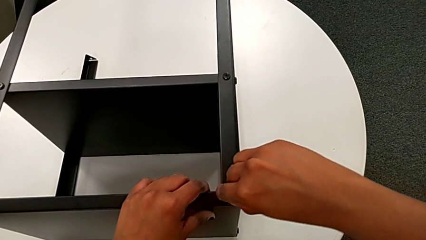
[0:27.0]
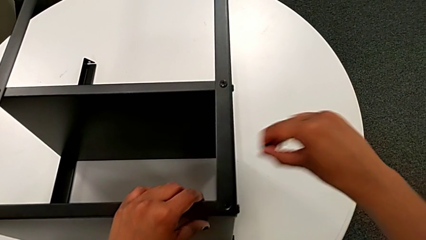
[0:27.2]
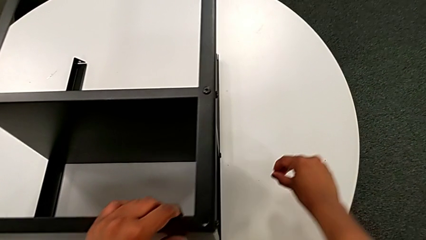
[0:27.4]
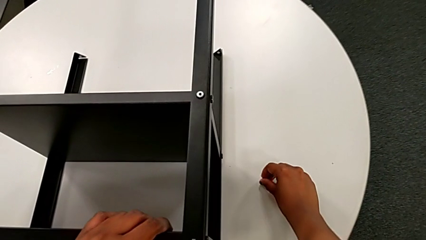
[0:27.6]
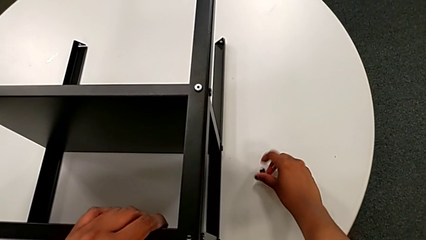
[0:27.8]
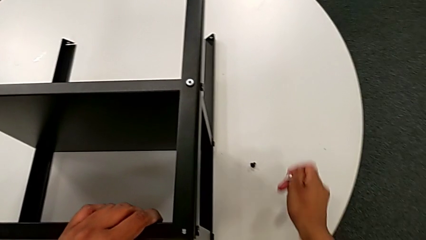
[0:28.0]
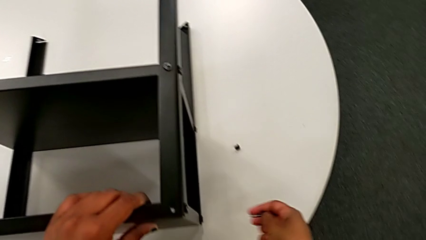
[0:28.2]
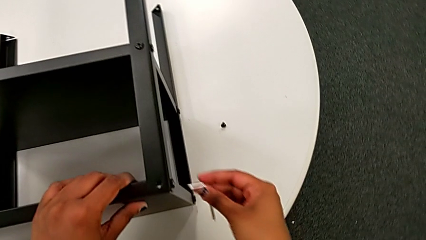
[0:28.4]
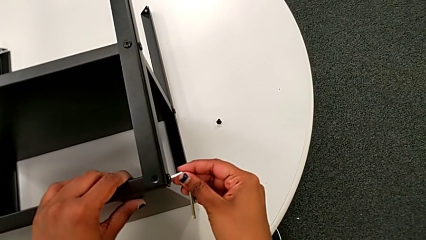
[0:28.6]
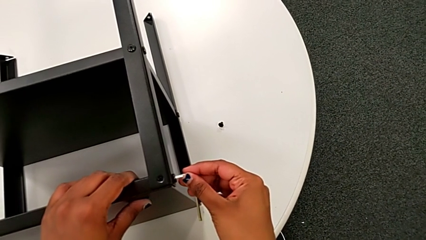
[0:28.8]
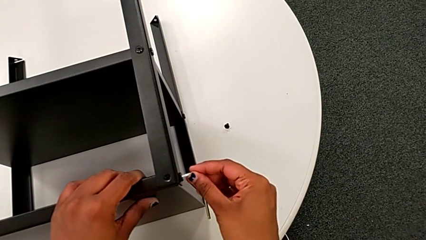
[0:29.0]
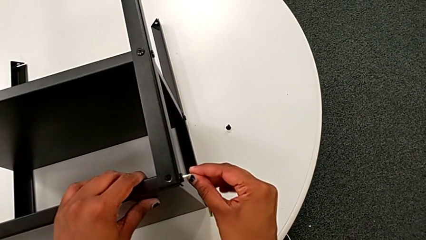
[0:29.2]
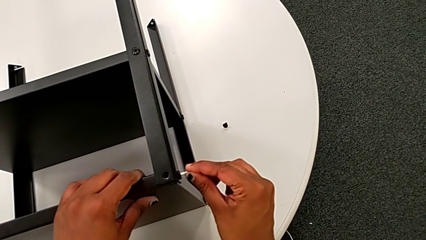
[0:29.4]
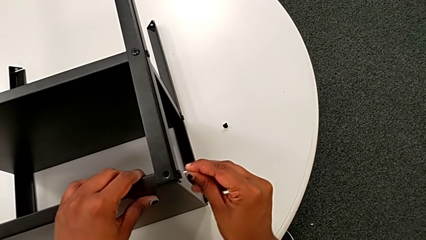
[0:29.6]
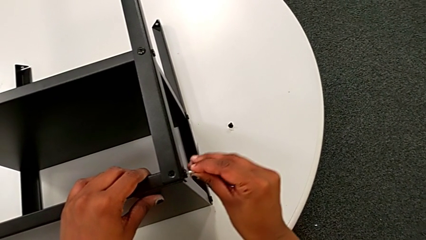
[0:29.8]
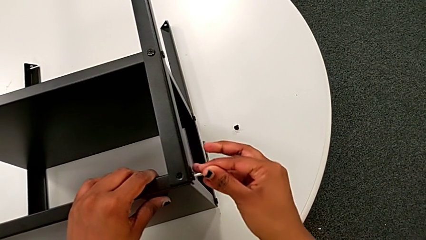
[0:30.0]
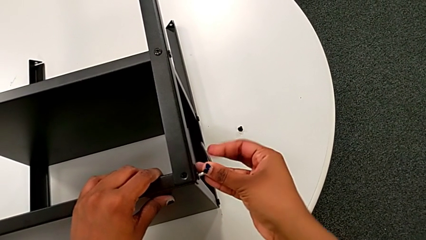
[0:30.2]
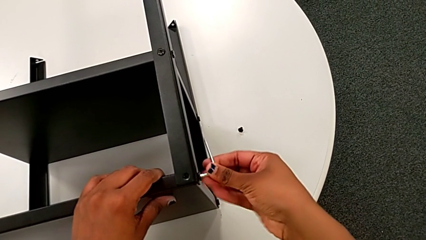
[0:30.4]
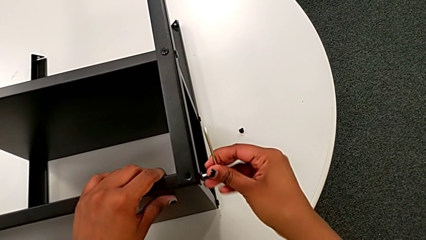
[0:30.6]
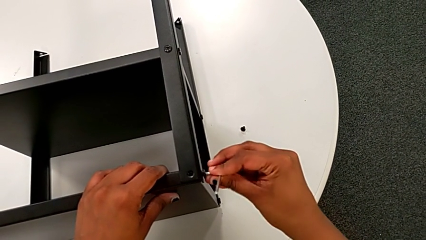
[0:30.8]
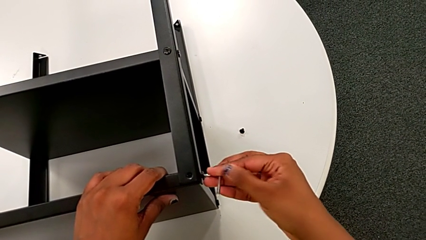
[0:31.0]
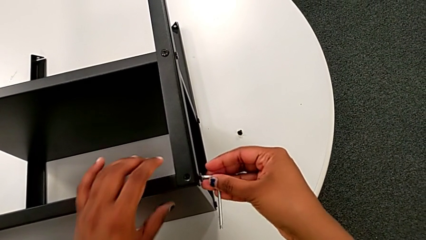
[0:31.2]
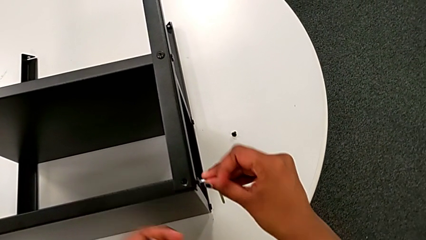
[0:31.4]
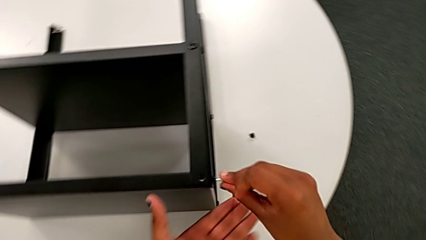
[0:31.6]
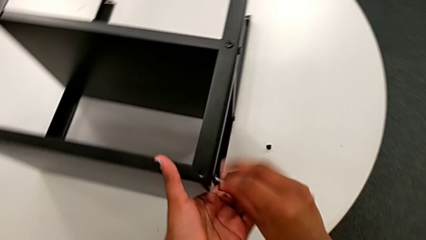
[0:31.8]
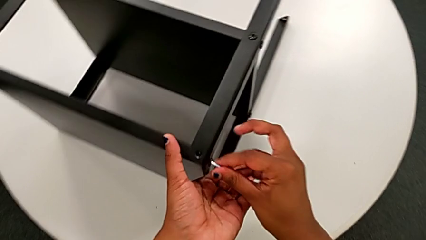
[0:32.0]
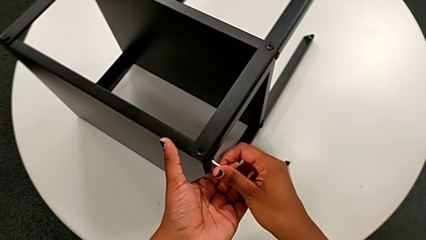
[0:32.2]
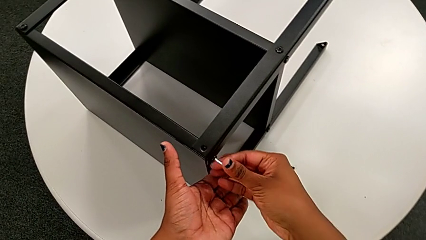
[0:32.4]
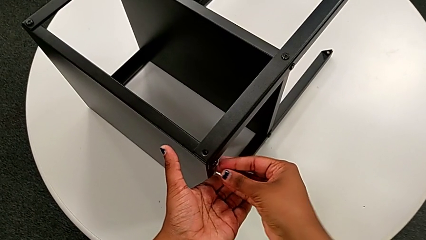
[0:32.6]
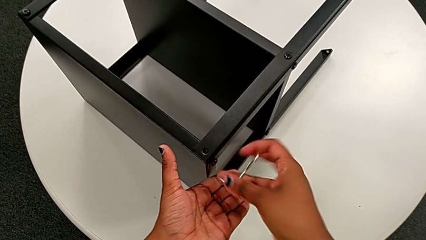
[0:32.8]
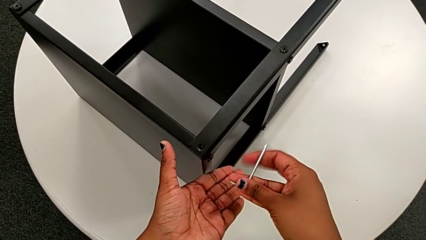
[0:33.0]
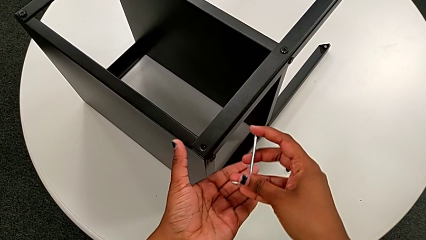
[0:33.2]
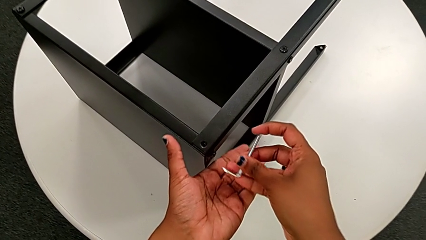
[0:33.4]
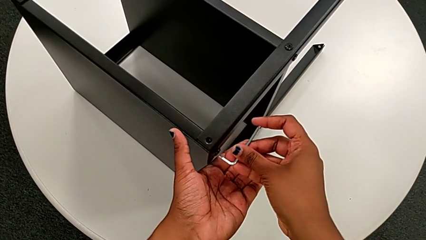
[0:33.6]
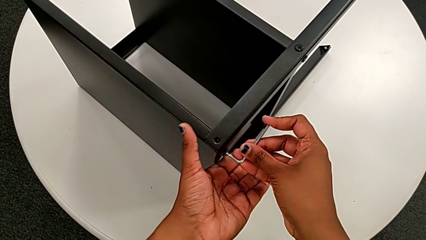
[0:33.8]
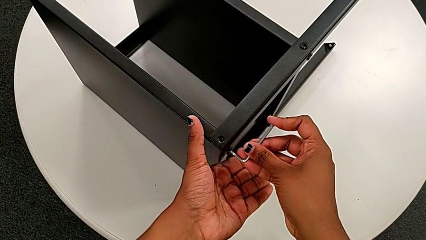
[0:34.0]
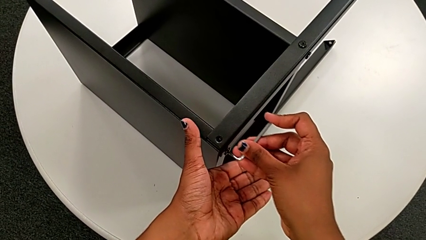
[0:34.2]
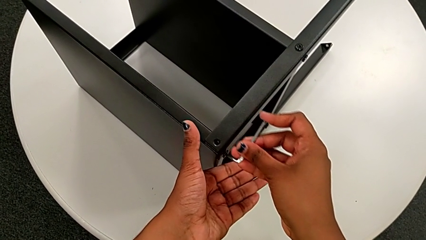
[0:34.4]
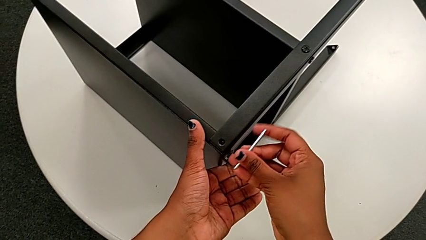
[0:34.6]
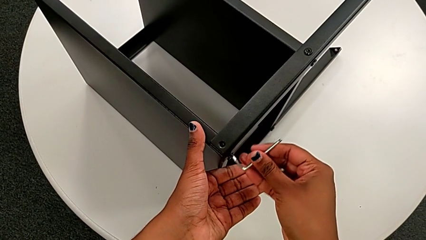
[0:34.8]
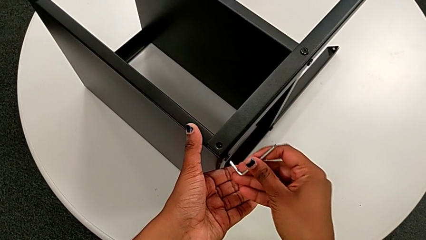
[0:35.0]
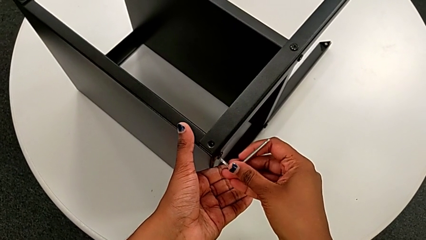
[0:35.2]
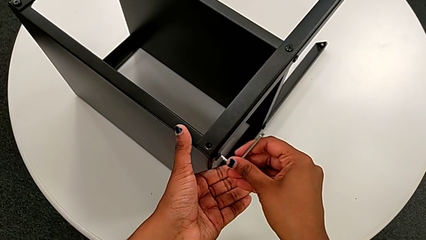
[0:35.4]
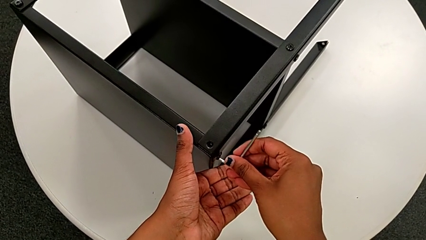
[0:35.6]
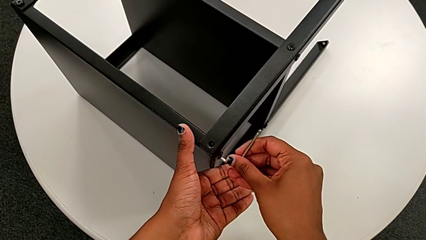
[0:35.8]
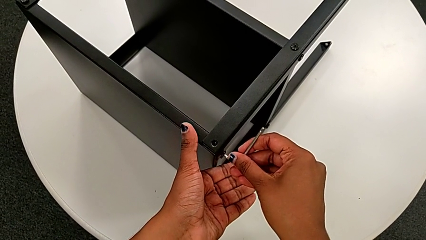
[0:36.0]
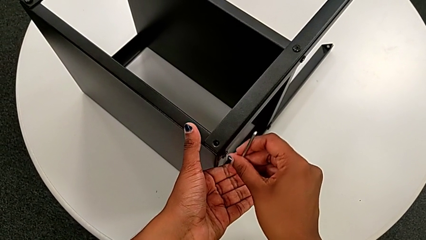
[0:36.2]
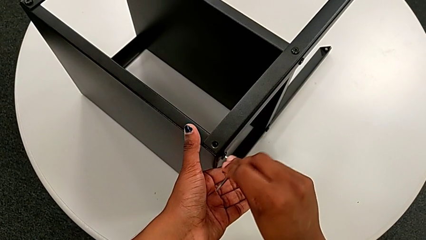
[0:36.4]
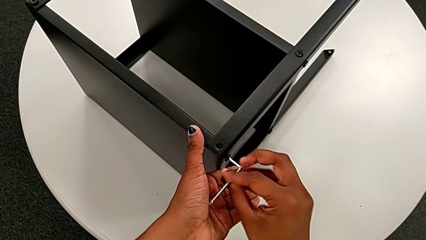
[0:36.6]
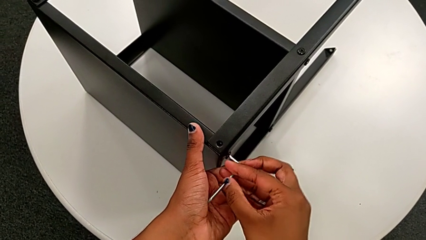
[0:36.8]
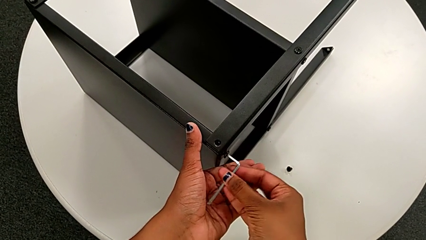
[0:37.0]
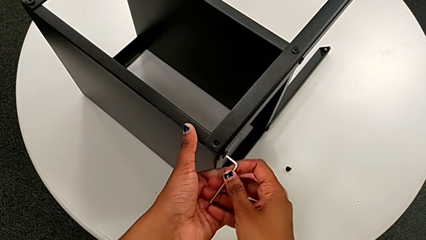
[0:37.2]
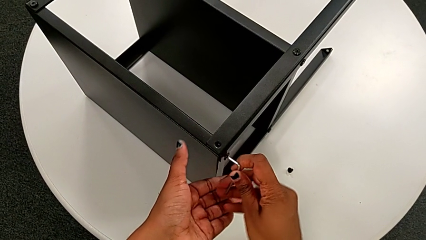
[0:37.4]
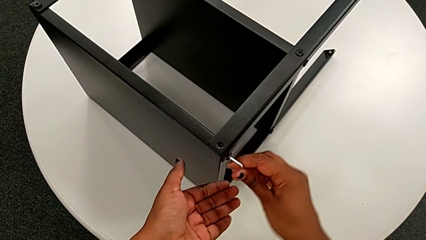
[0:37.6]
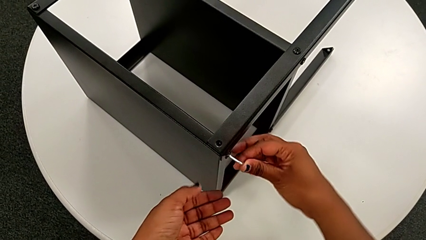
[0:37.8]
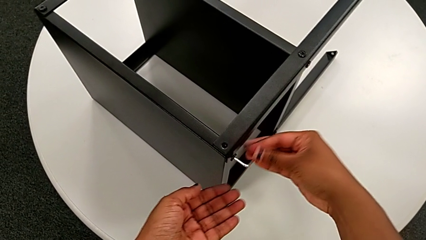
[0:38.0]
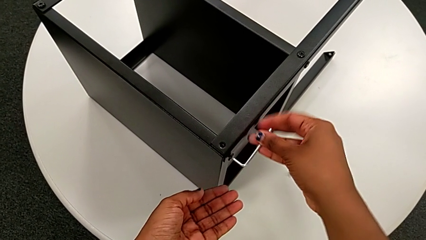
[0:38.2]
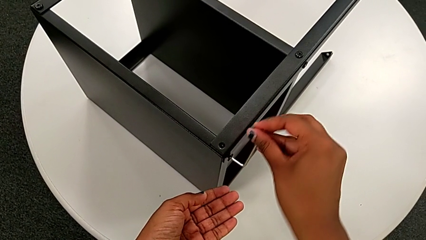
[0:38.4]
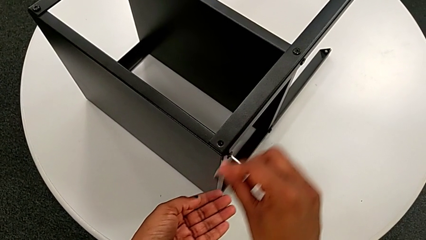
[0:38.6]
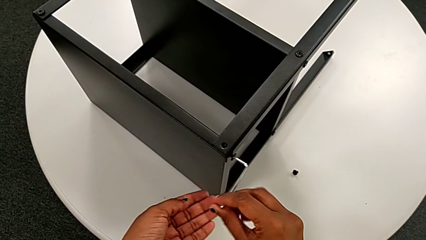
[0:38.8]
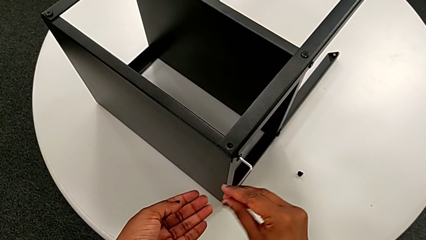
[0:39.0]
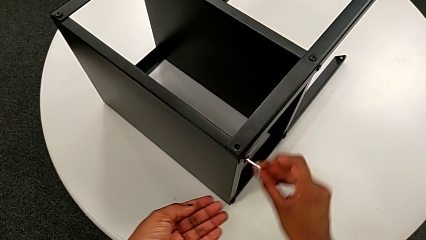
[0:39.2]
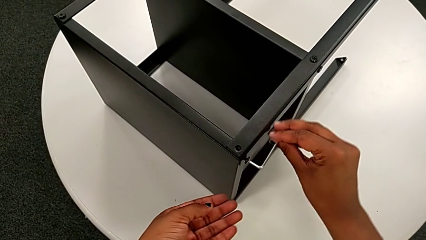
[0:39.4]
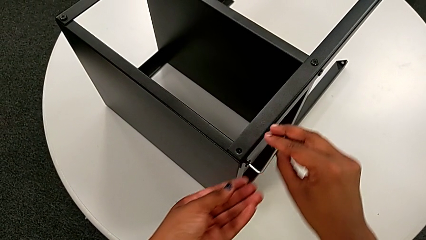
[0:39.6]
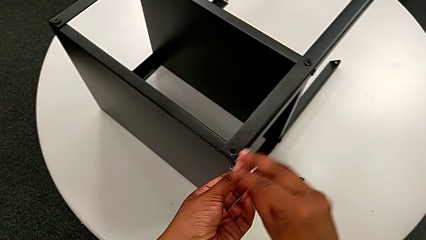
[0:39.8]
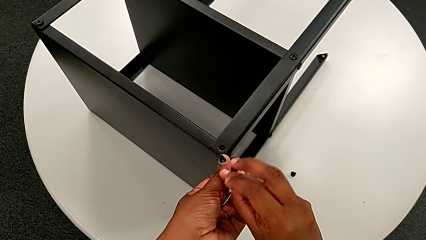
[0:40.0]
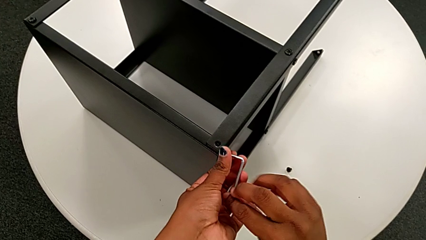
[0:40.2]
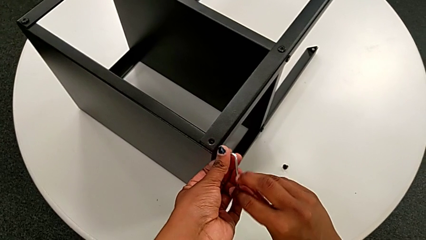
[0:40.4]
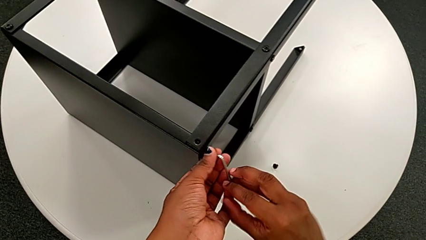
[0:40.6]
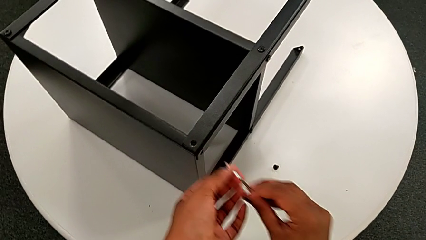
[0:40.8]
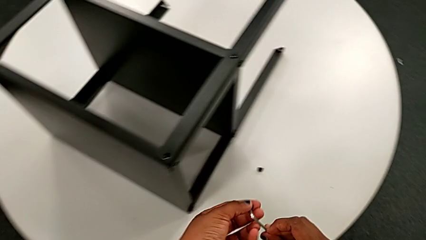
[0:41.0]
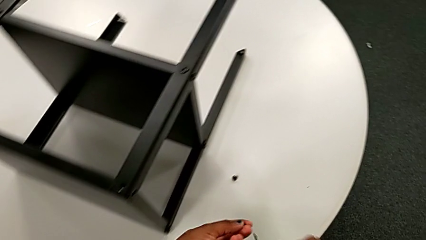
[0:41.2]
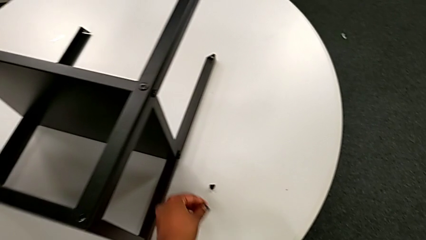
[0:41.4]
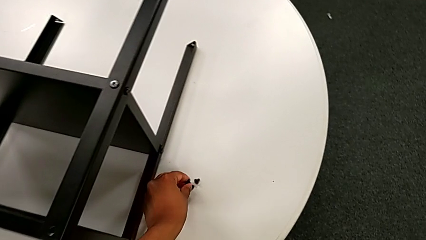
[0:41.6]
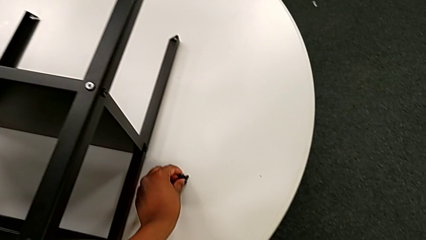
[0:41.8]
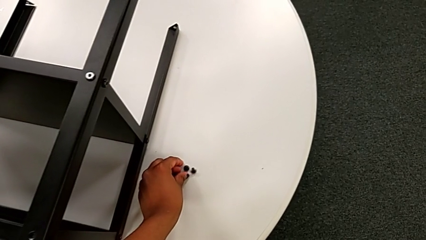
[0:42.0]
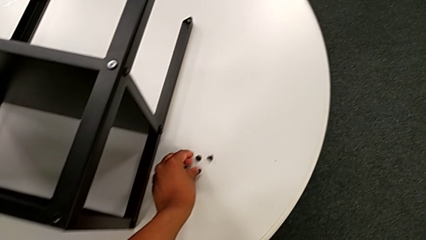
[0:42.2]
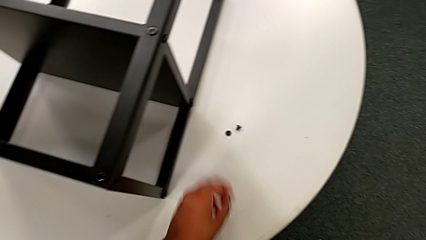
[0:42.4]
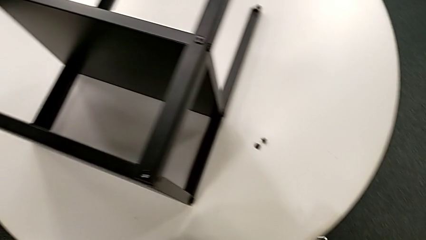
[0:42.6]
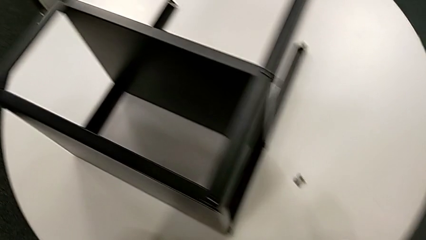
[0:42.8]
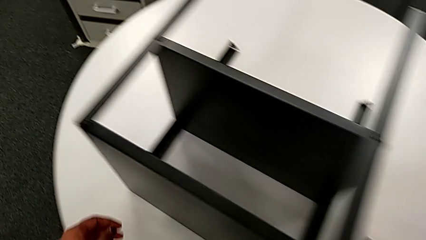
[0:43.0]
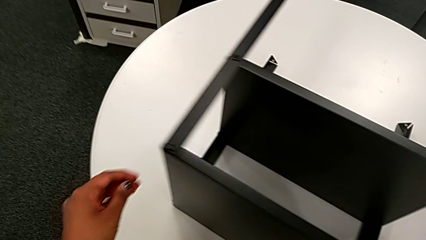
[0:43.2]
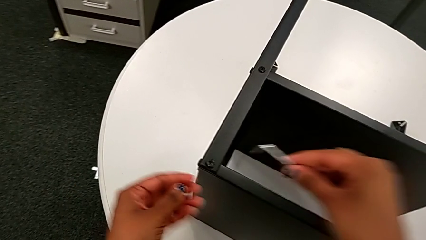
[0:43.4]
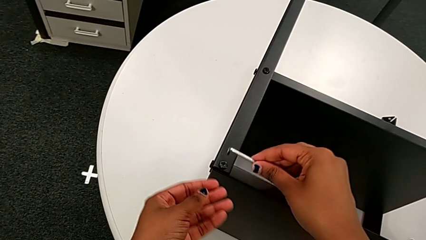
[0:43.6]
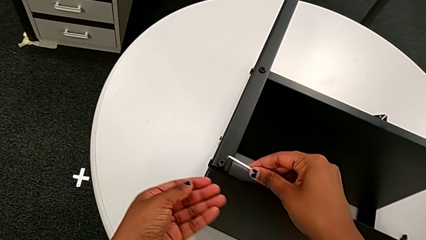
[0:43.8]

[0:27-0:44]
The camera wearer is disassembling the topmost table. They place the first hex socket head, insert the second Allen wrench, unscrew the second hex socket head, withdraw the Allen wrench, insert the second Allen wrench, unscrew the second hex socket head, disassemble it, withdraw the second Allen wrench, place the second hex socket head and insert the third Allen wrench.
